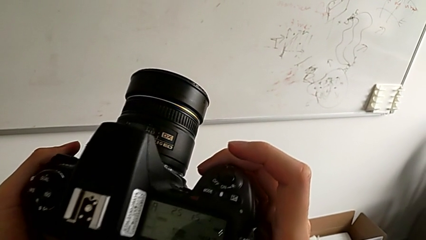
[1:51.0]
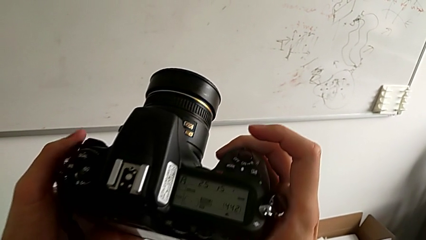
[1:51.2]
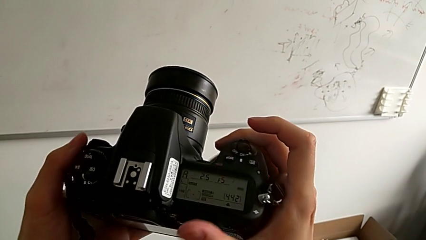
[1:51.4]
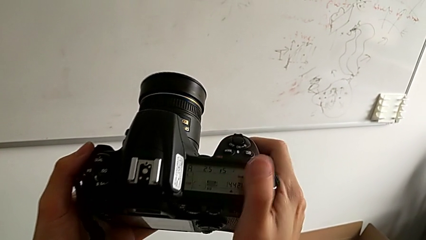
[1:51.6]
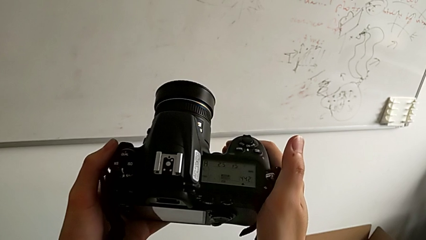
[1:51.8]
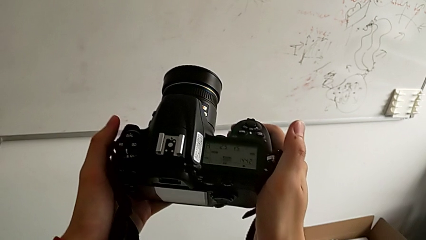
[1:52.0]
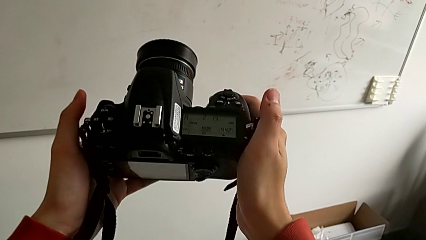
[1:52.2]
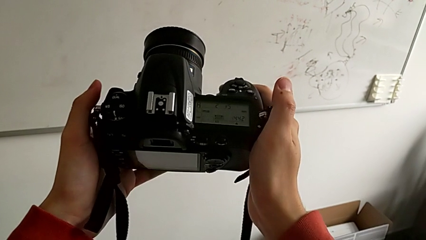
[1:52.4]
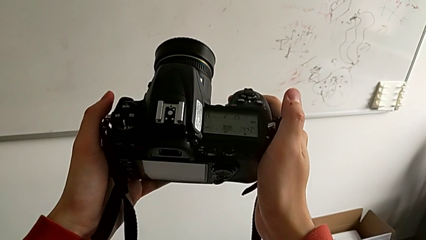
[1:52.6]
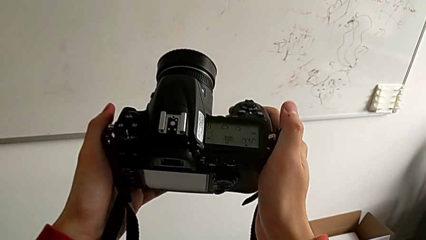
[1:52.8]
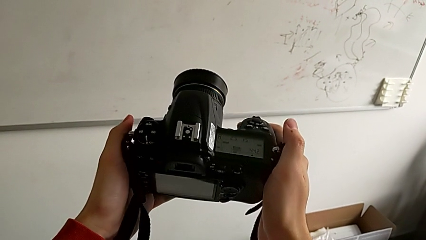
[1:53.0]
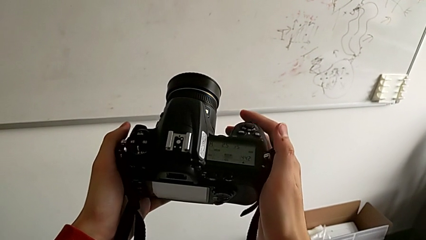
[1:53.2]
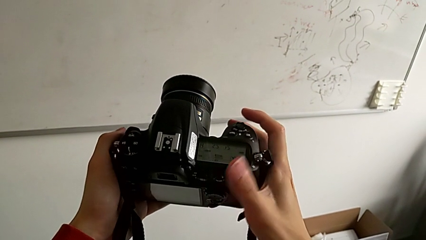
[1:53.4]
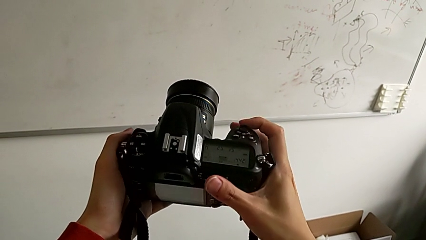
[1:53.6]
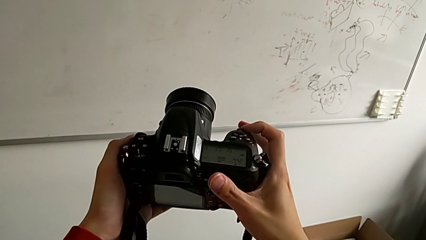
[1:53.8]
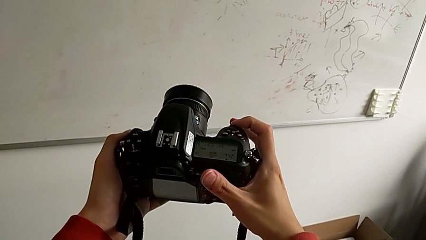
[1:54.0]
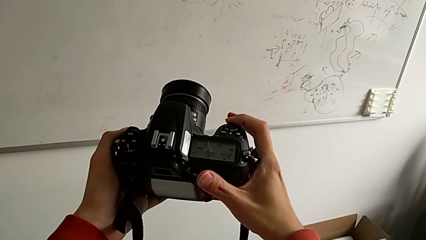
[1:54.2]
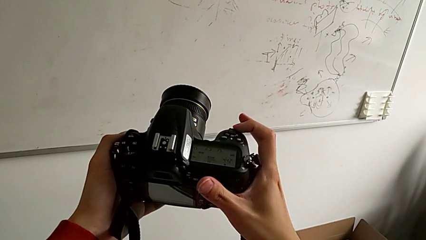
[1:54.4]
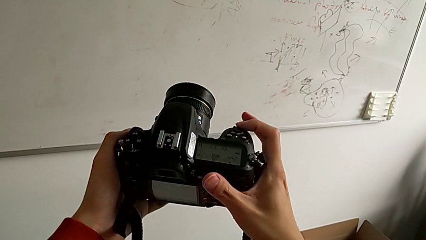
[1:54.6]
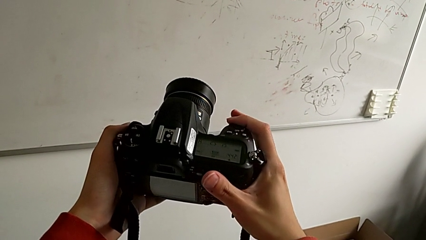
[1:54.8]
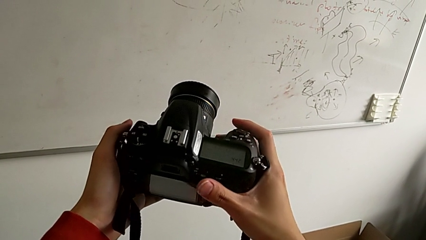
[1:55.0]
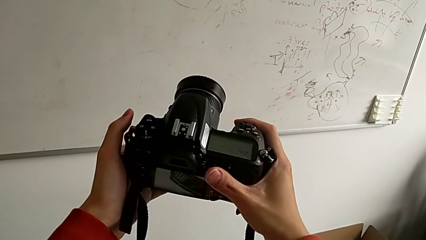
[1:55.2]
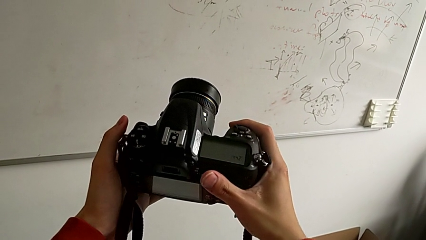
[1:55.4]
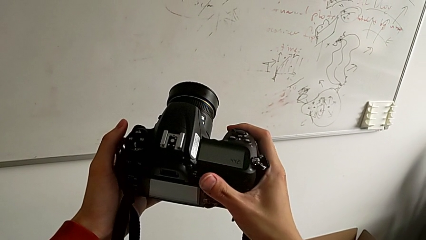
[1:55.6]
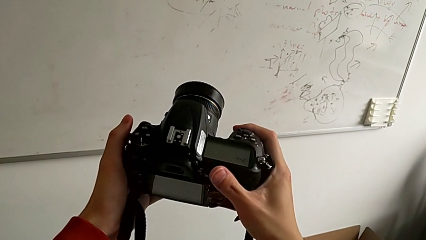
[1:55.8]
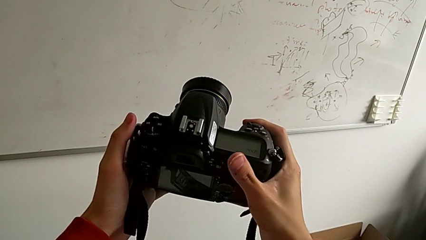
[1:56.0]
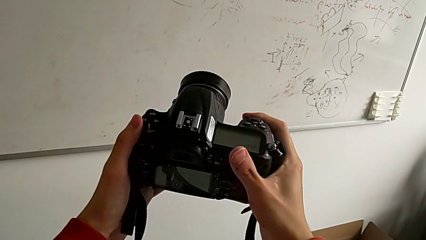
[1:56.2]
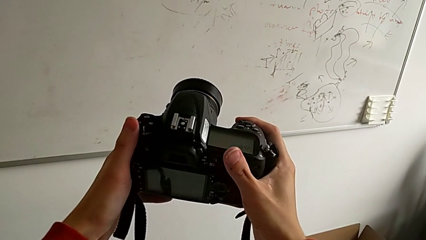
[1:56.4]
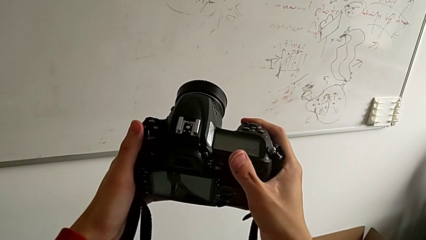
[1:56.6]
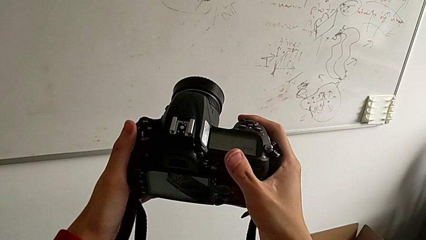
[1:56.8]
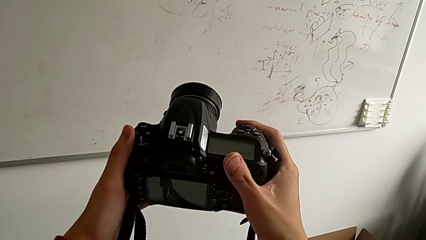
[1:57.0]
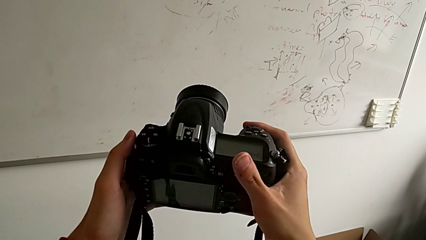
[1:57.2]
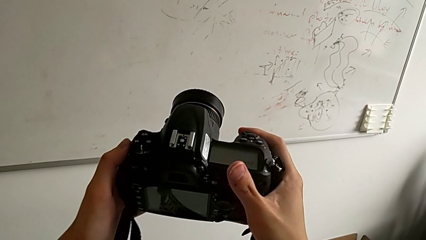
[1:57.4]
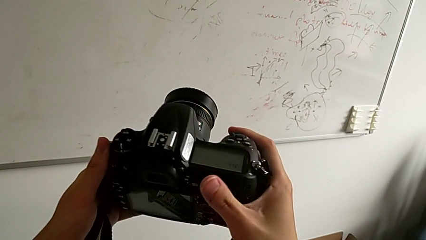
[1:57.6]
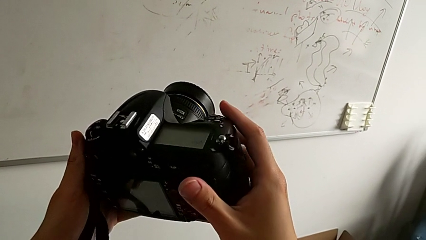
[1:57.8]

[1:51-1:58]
The camera wearer turns off the camera. They hold the DSLR, press the button and hold the DSLR.

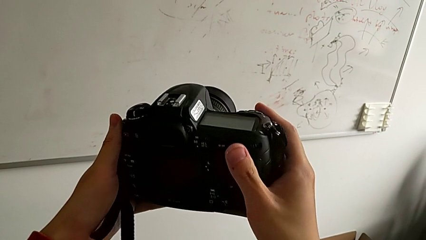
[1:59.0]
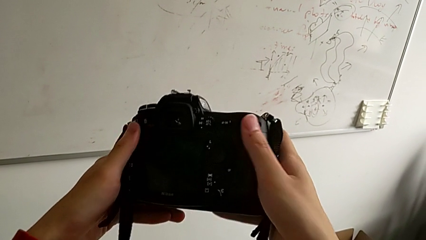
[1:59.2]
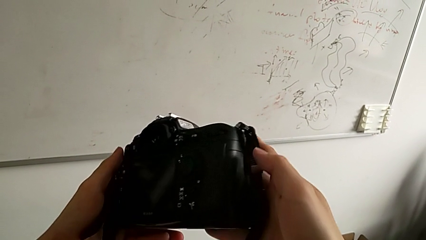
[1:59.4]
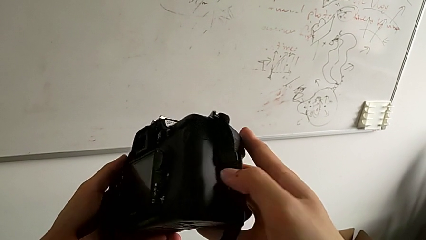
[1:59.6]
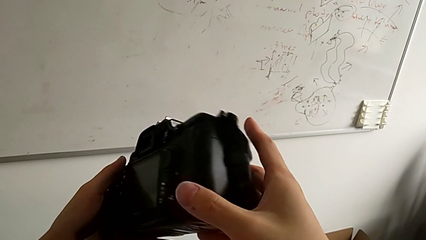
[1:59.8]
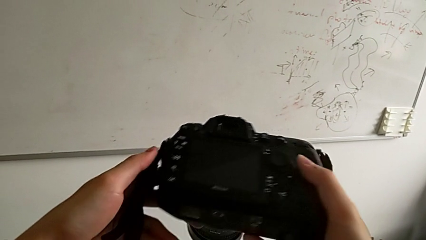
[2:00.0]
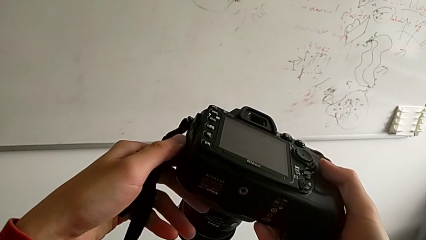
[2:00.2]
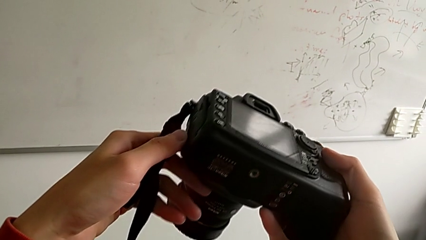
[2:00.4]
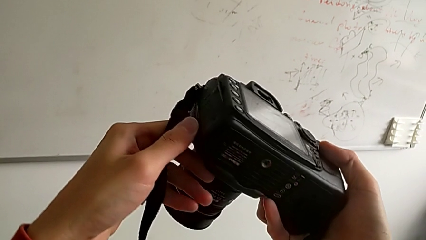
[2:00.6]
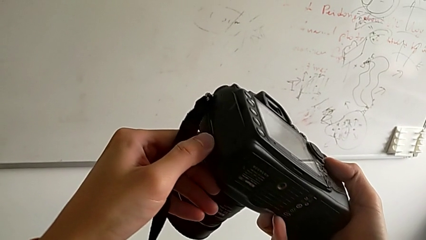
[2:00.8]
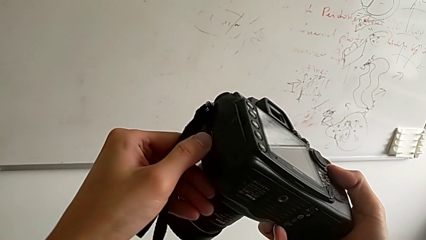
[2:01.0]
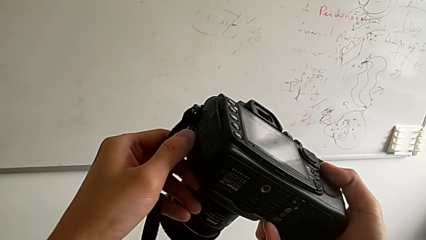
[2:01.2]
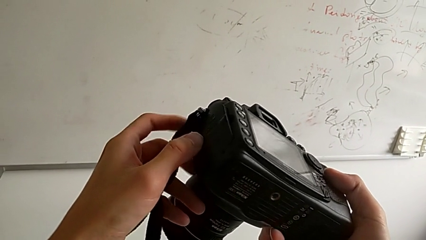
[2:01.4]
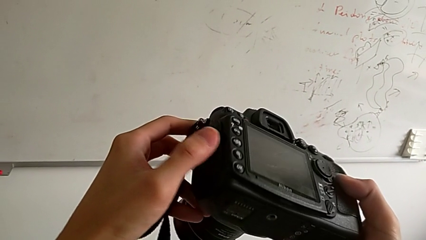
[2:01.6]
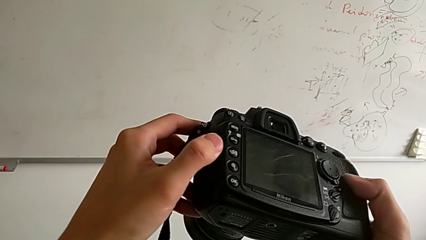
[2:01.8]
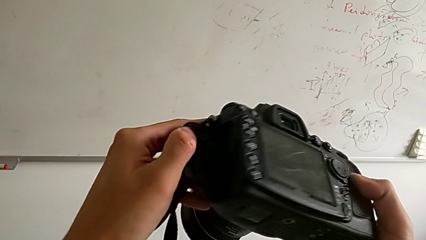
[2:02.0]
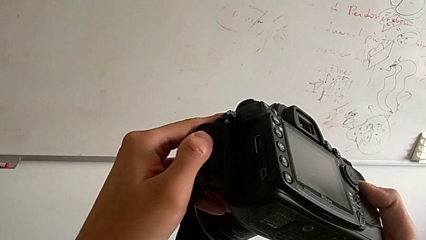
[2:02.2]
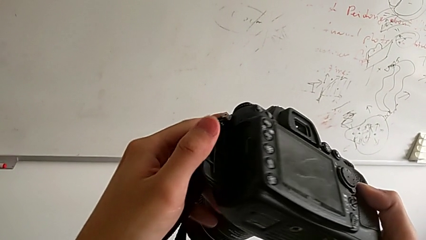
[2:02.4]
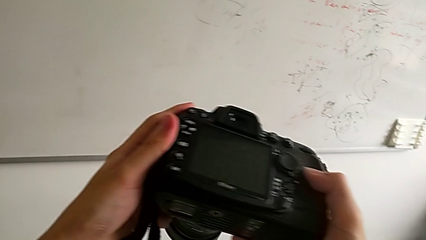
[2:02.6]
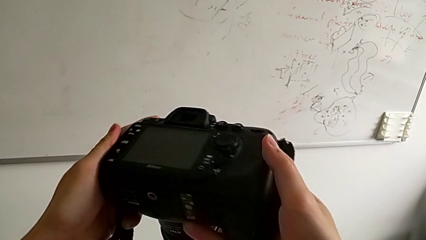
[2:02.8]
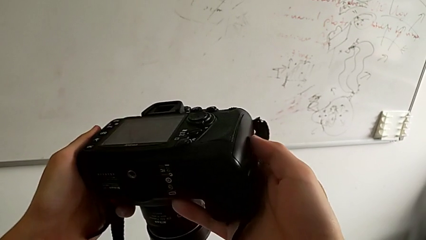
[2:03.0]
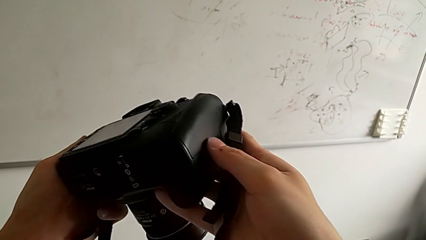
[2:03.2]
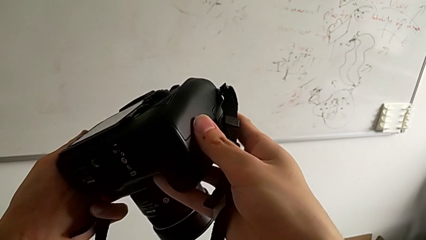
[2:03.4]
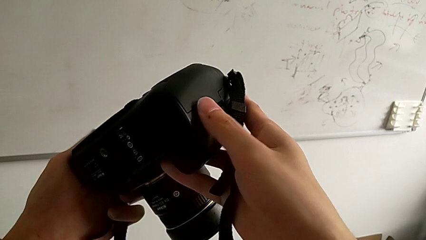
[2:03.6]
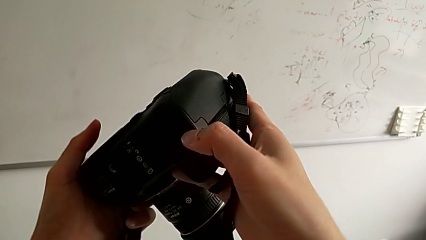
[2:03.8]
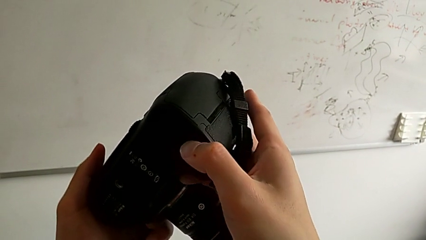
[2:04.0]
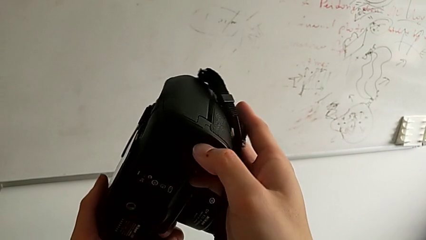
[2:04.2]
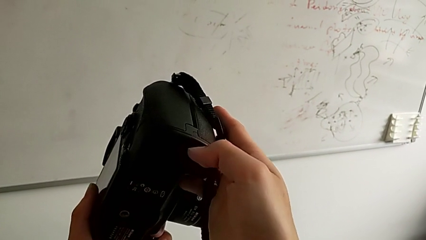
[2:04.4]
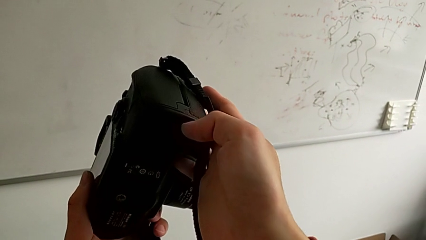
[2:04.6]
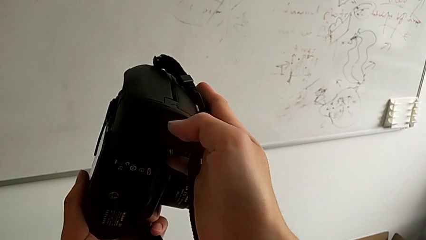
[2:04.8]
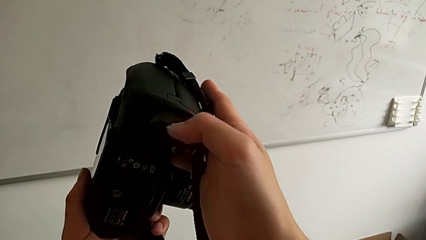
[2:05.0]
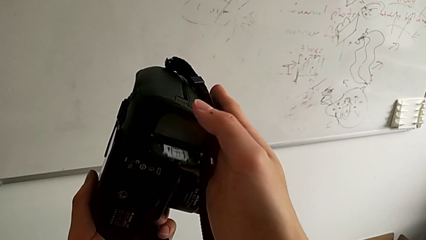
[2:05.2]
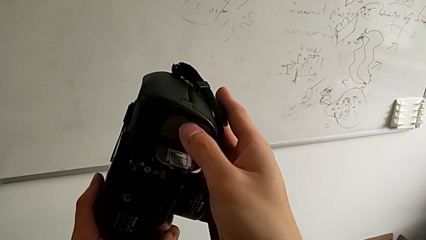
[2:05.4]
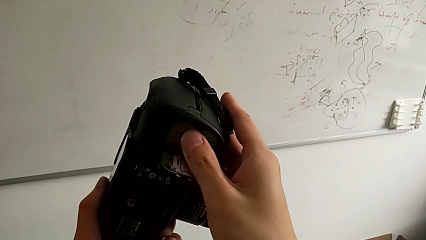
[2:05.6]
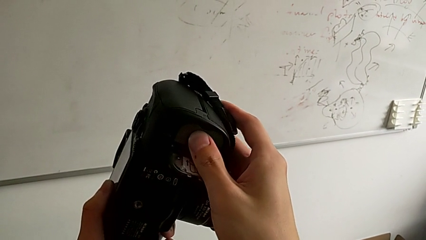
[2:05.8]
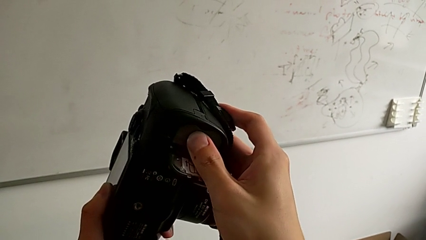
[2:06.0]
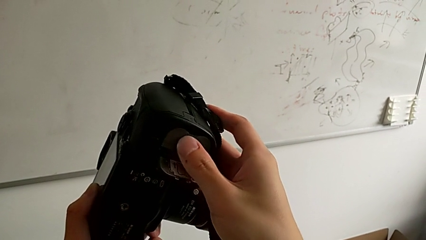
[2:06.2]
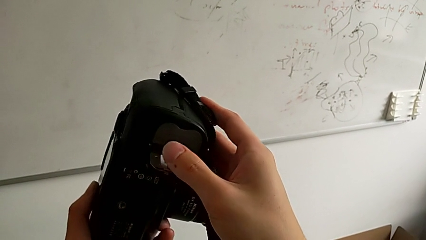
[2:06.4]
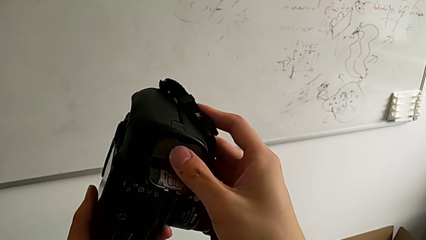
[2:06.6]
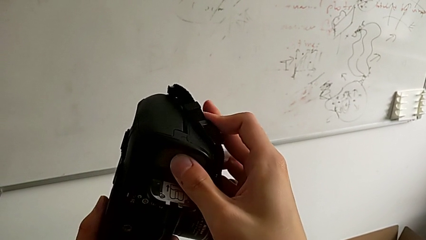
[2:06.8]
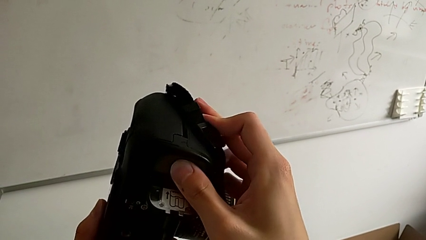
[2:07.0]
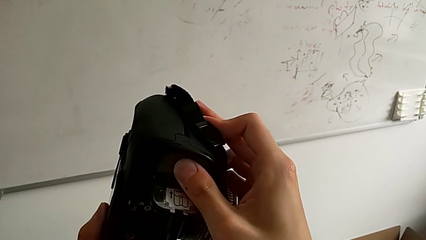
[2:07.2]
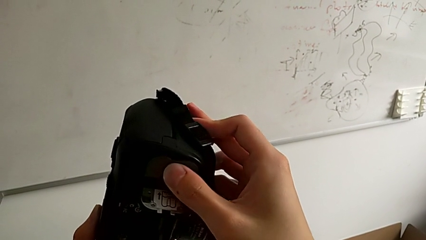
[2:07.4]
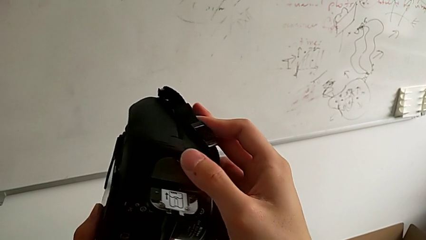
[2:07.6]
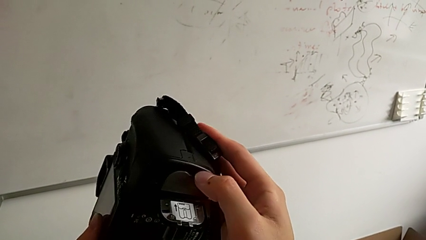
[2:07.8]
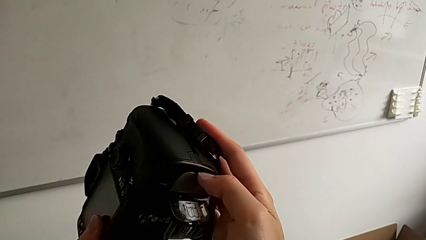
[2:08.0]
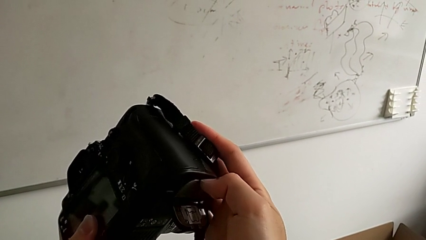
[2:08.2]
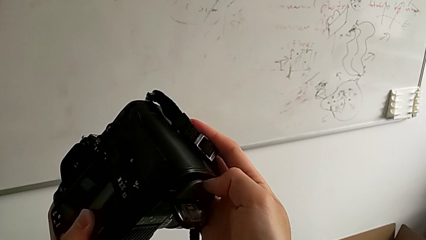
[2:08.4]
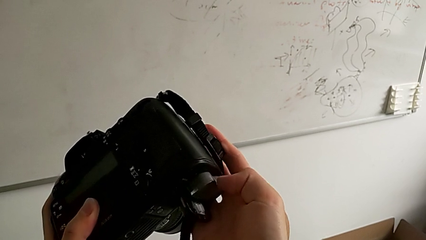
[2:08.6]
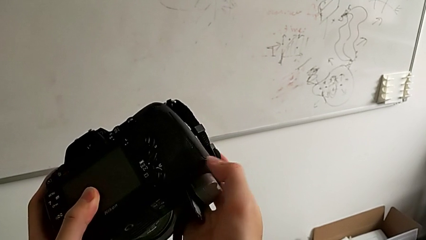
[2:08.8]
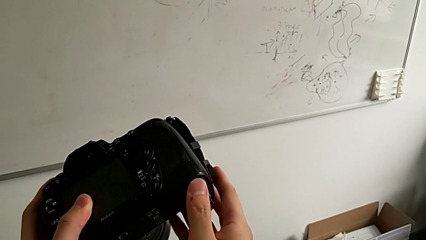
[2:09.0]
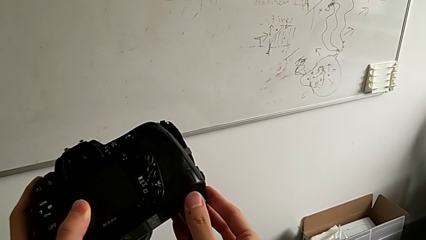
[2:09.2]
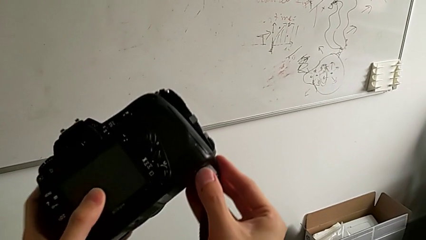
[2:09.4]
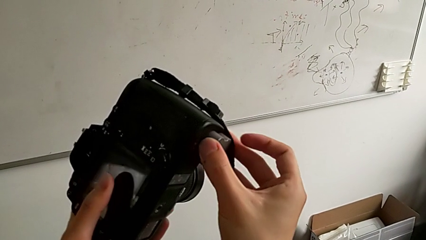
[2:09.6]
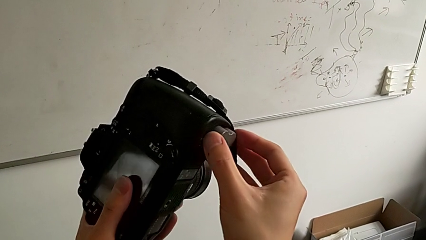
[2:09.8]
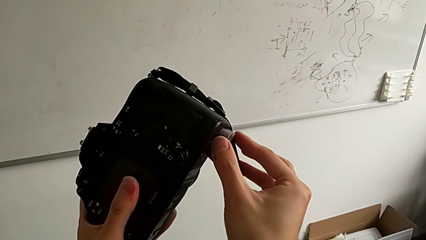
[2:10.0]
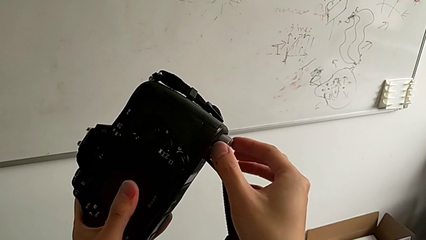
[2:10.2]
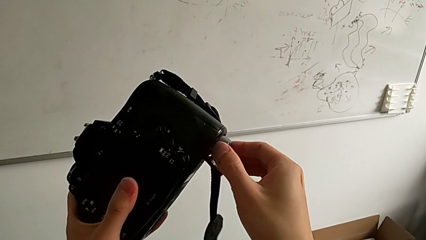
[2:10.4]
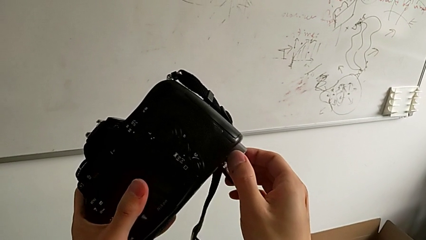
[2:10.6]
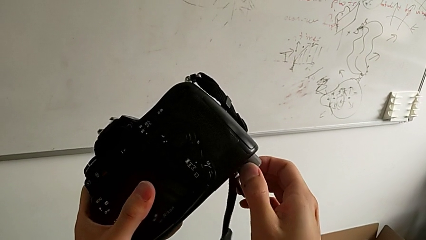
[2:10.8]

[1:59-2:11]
The camera wearer is changing the battery of the DSLR. They inspect the DSLR, turn it, press the battery and withdraw it.
